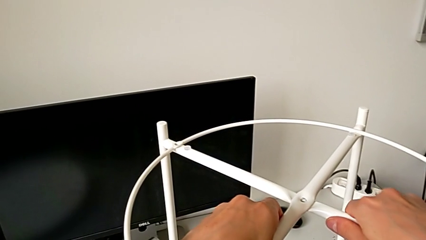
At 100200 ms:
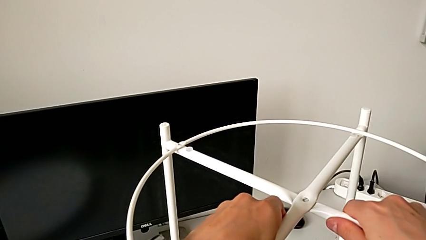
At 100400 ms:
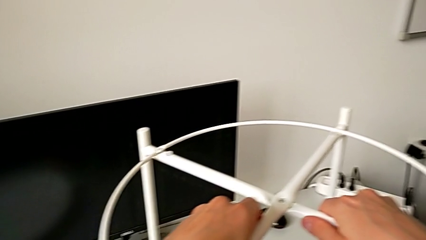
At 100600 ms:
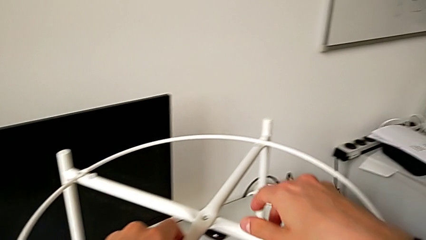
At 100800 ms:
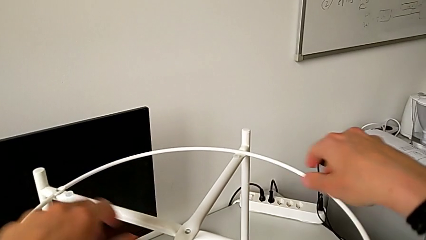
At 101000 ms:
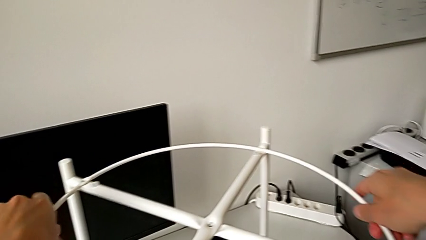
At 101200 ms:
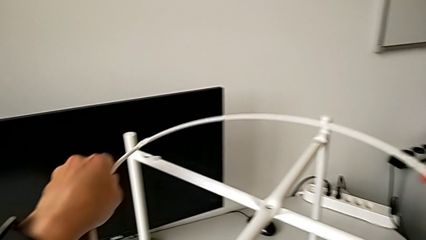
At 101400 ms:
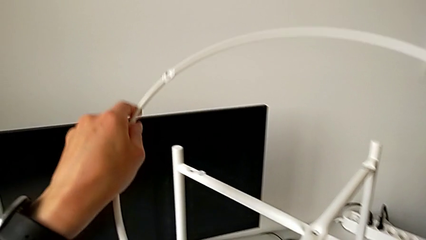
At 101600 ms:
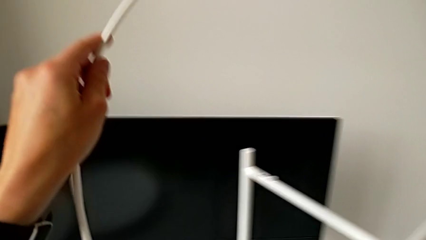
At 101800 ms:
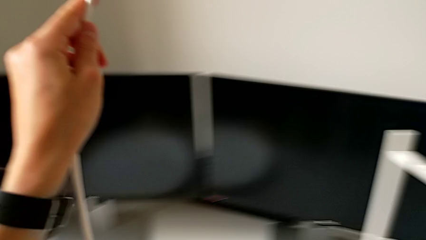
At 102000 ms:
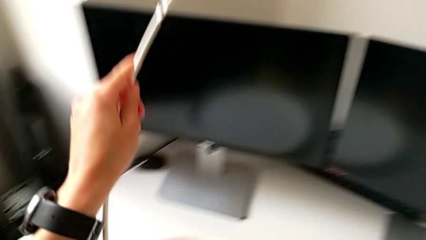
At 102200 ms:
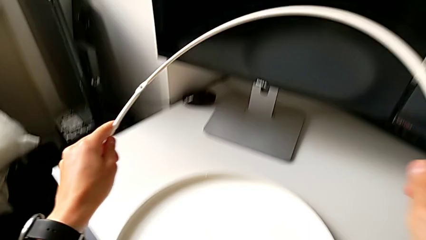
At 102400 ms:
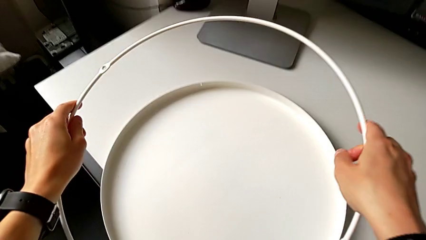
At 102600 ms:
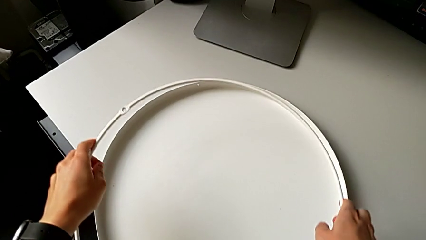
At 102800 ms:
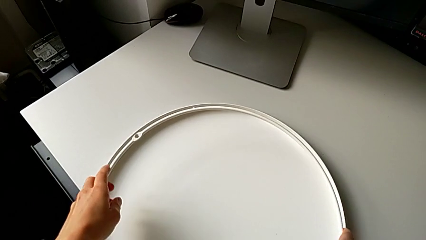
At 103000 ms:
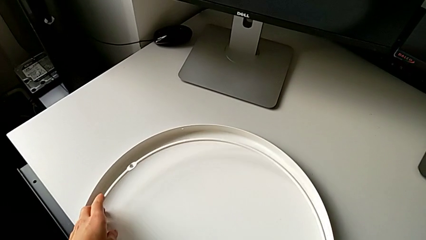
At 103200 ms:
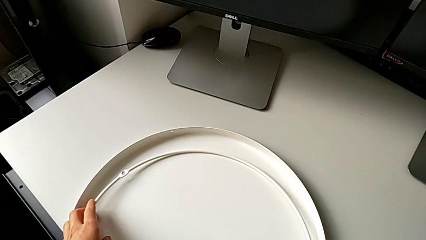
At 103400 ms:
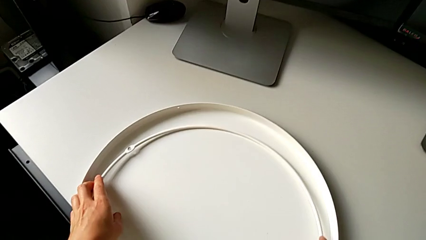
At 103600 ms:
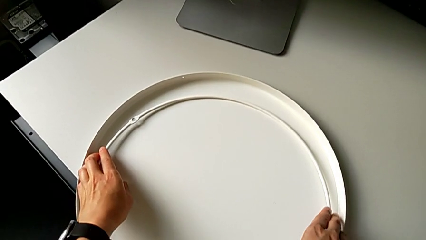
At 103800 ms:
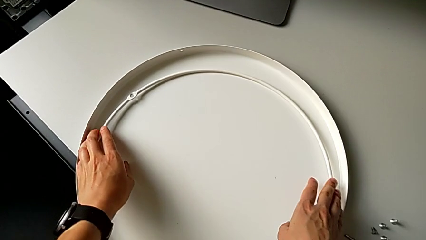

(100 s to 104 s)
The camera wearer is disassembling the circle. They disassemble the circle and place it.

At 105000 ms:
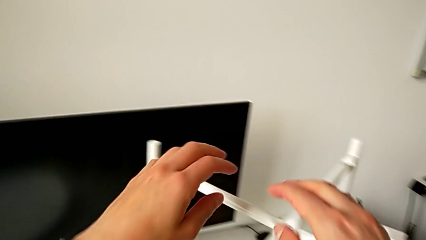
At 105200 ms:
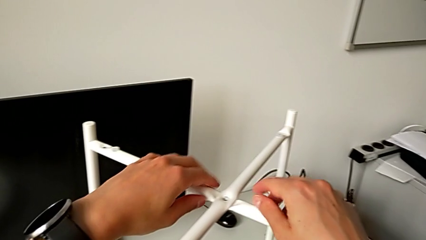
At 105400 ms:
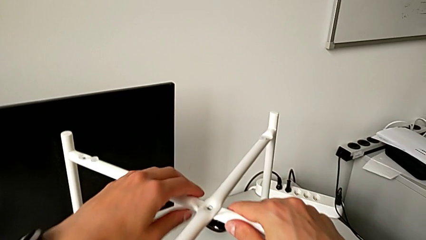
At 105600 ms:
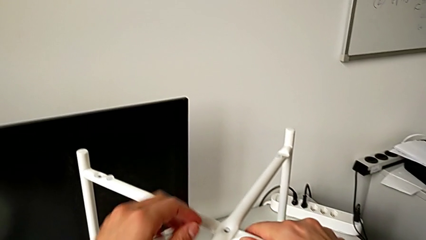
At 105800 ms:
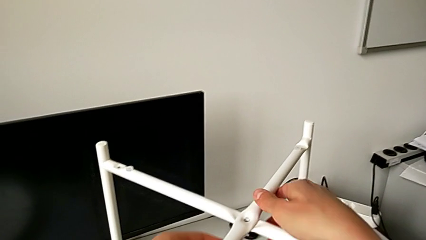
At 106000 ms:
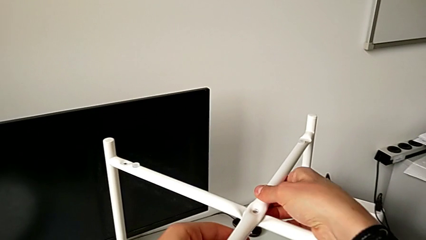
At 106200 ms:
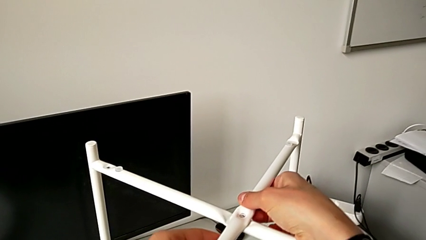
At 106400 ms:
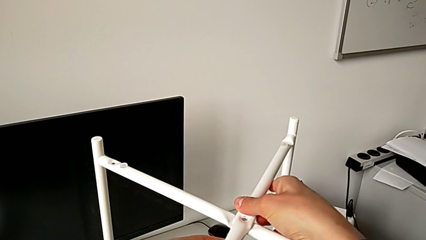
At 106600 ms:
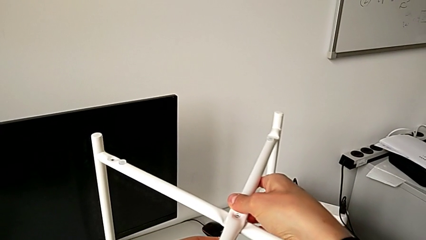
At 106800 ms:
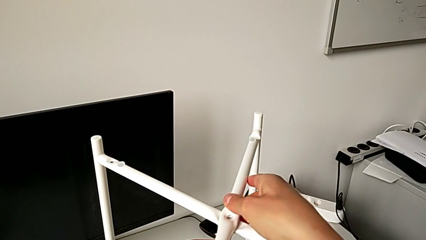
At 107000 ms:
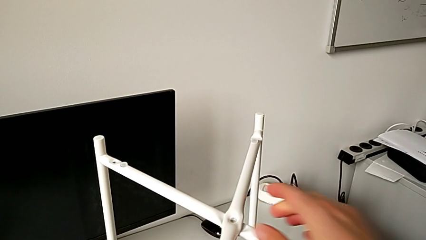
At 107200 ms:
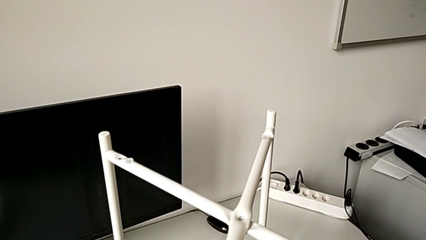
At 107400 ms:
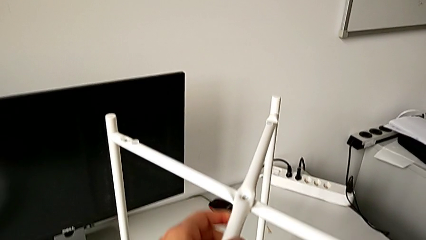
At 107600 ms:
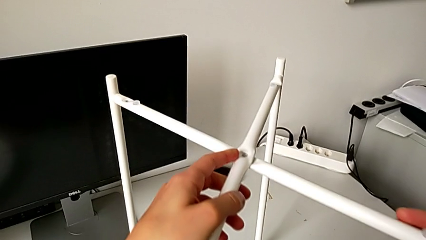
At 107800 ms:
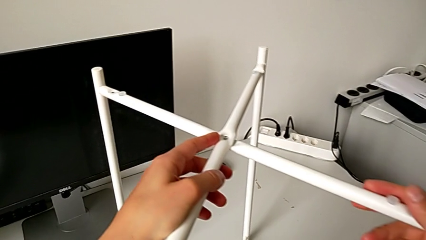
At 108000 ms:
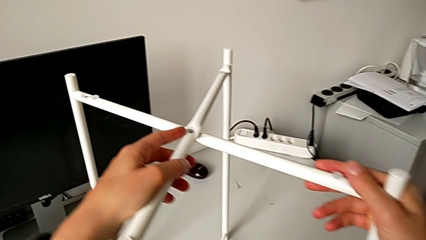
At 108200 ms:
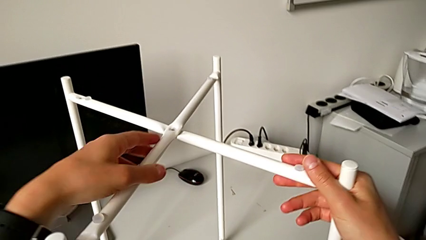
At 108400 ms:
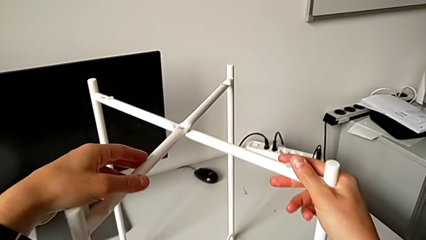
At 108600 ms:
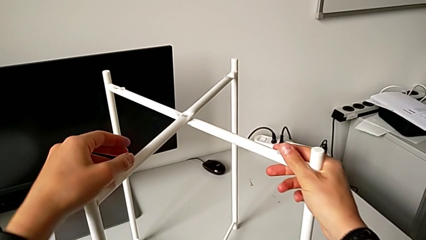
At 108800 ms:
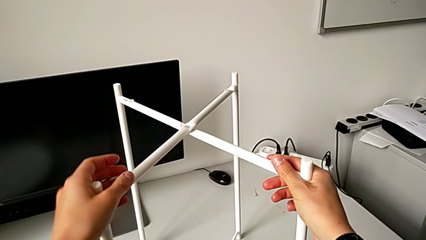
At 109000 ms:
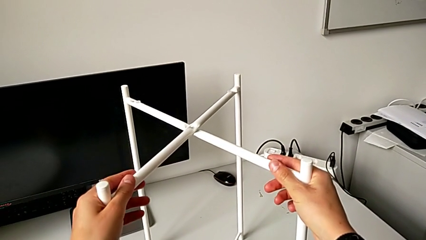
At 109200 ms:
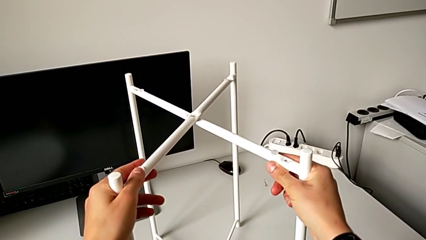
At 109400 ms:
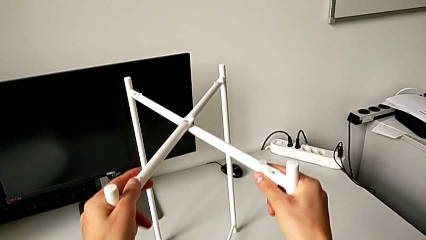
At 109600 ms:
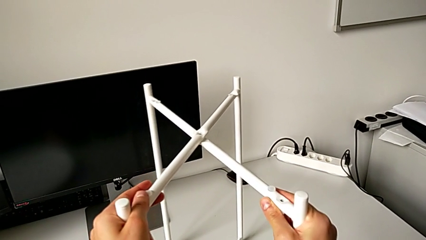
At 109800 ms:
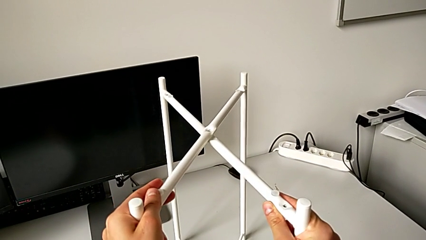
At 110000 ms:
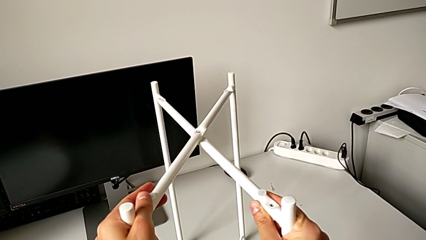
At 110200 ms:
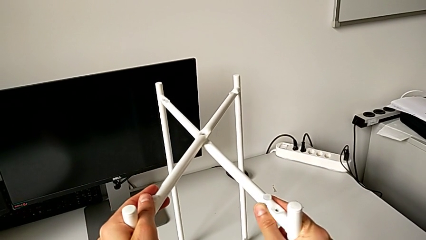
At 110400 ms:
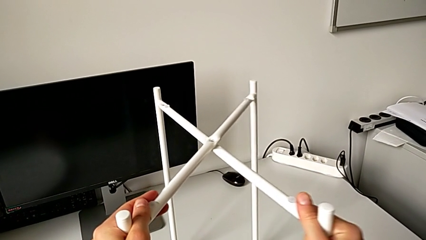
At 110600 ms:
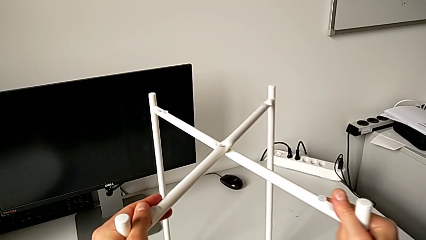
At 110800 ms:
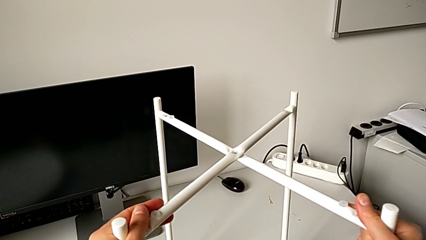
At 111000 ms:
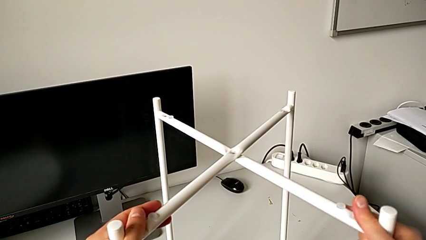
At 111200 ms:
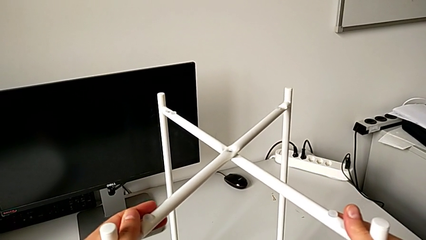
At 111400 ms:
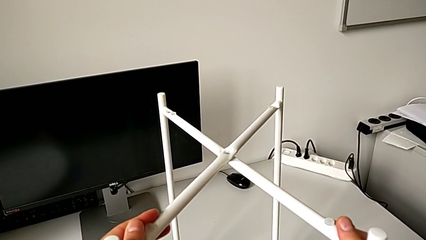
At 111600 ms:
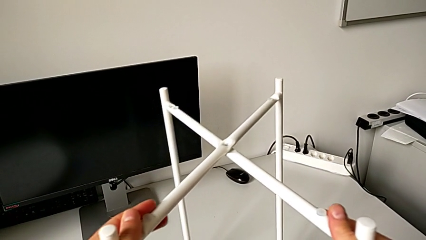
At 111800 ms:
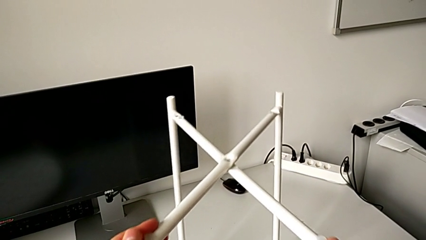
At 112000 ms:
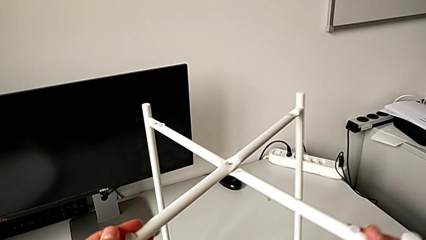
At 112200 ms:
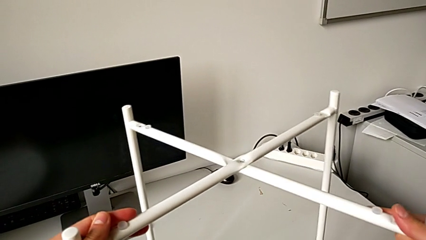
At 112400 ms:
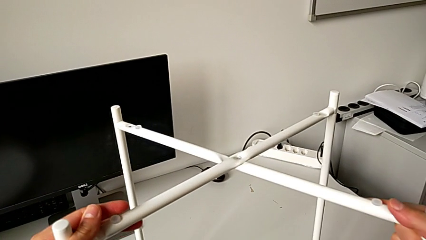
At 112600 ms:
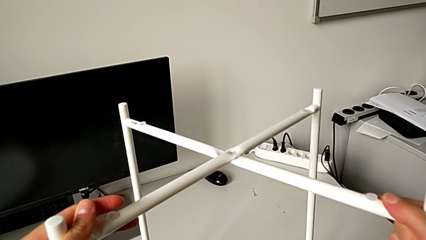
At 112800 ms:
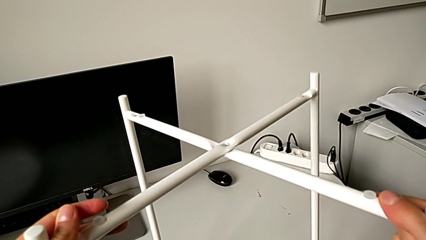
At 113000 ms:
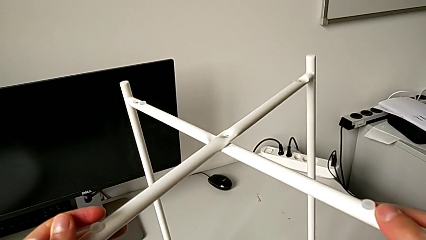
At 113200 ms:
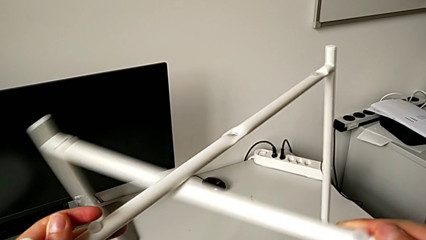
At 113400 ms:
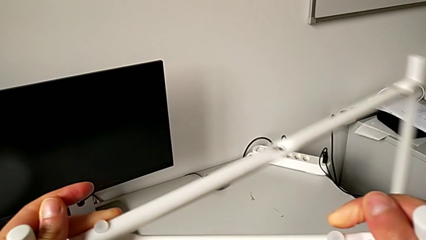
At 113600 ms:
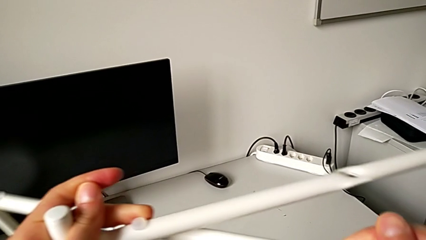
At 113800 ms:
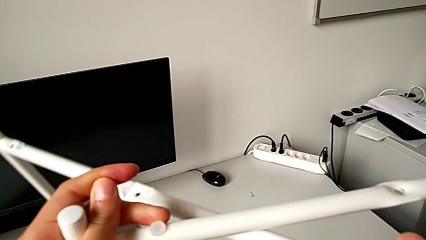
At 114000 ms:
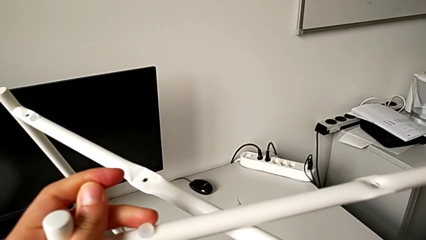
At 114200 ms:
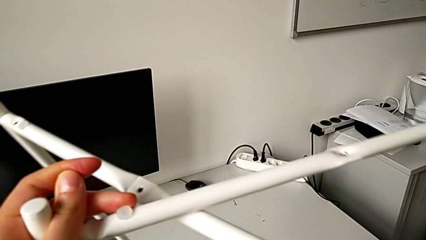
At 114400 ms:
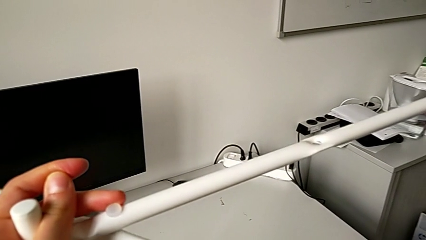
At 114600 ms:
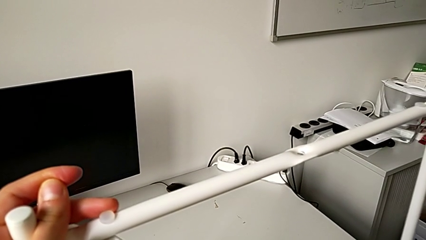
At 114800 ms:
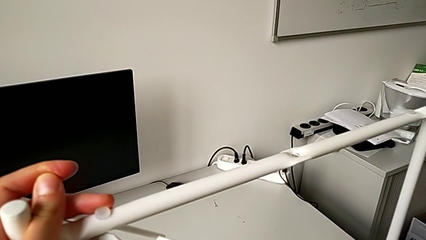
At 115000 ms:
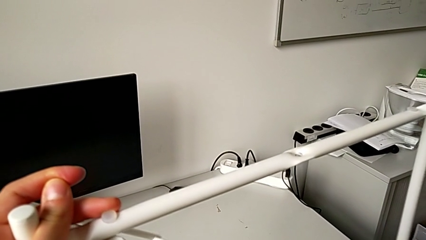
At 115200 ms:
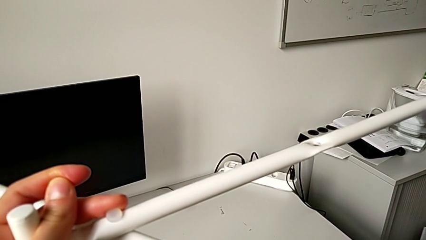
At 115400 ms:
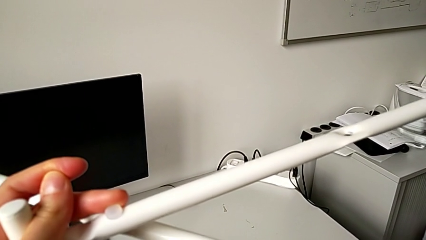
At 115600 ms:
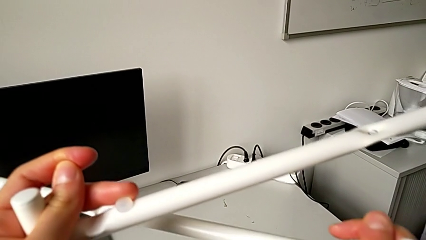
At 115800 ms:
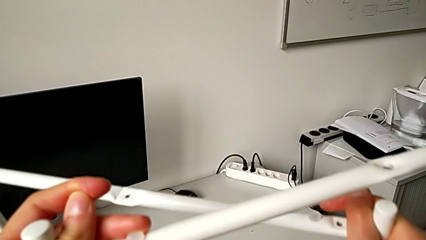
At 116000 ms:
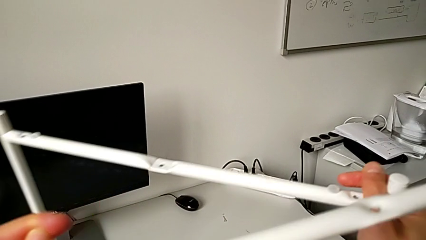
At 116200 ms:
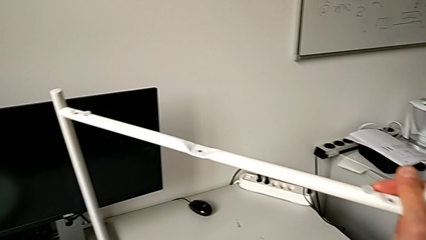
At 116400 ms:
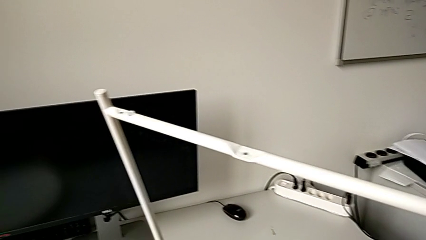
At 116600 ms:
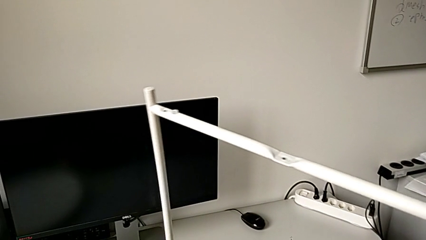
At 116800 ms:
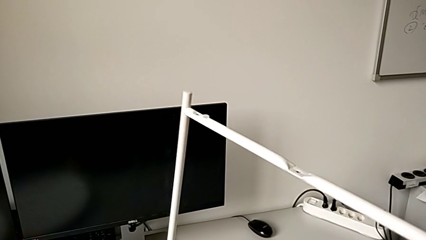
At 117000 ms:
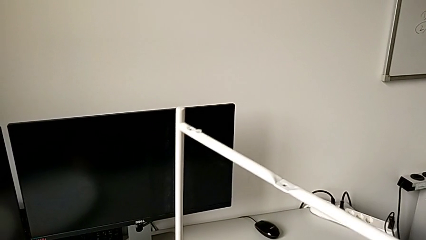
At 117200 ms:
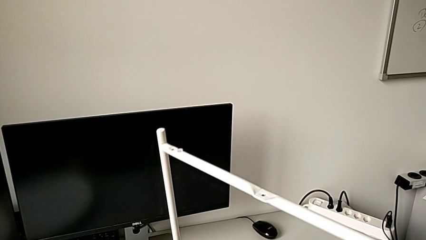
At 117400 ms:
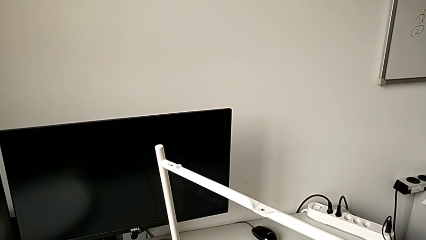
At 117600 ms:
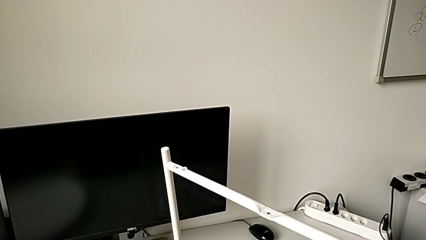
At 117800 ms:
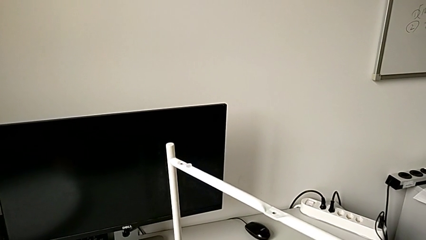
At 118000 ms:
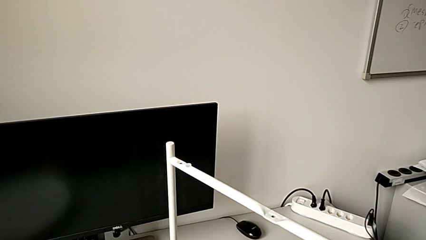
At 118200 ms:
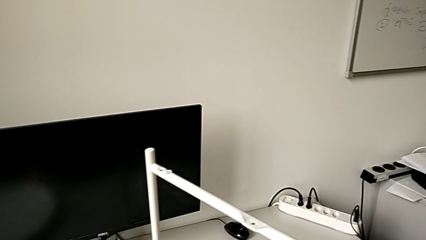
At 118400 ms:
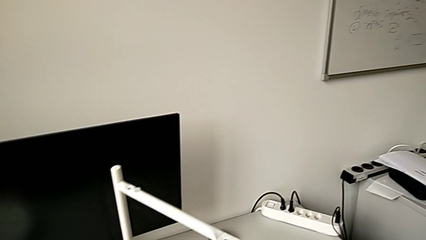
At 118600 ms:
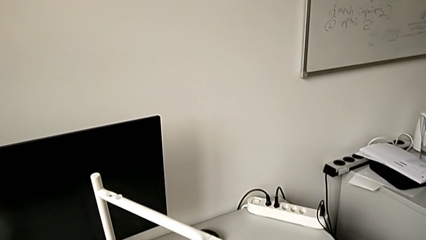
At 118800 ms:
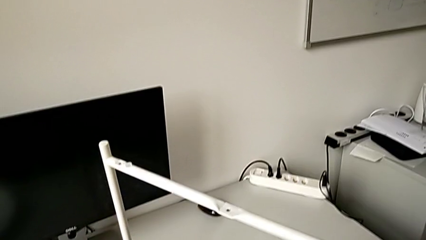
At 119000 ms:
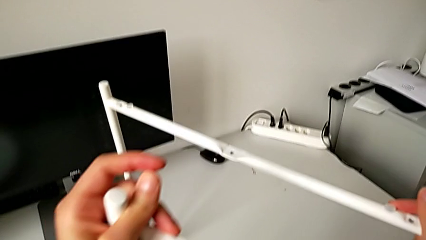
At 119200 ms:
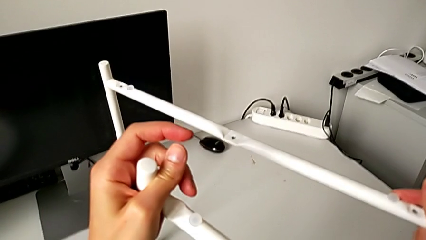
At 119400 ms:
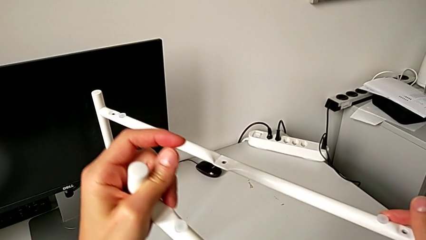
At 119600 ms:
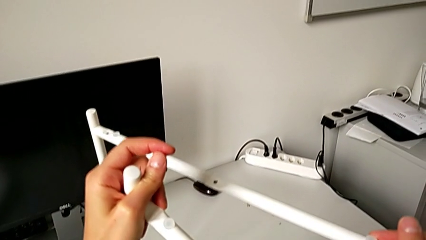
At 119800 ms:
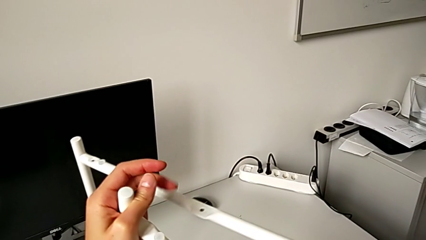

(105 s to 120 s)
The camera wearer is disassembling the legs. They slide the leg and disassemble it.
